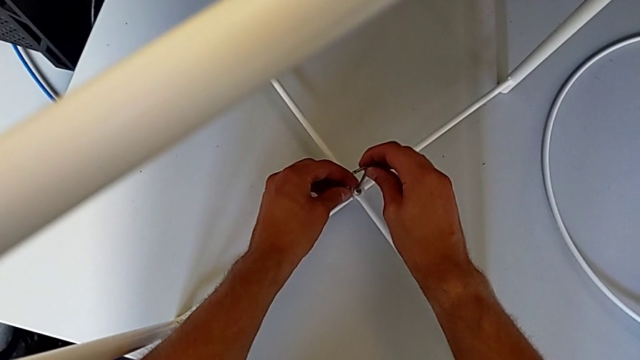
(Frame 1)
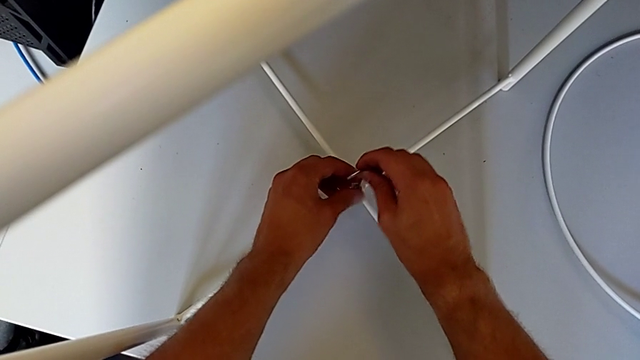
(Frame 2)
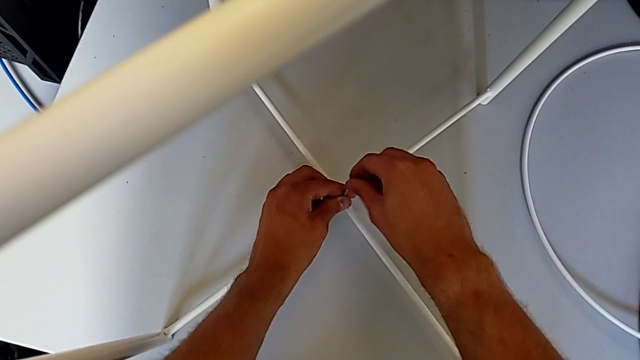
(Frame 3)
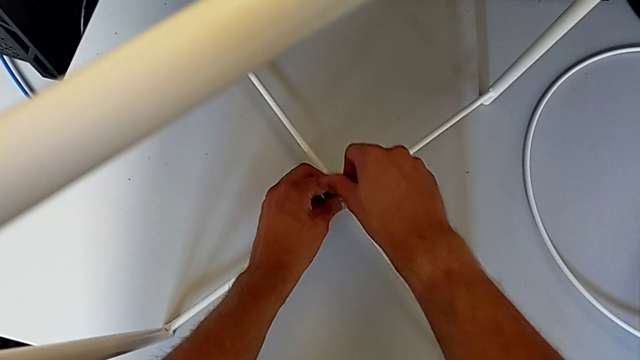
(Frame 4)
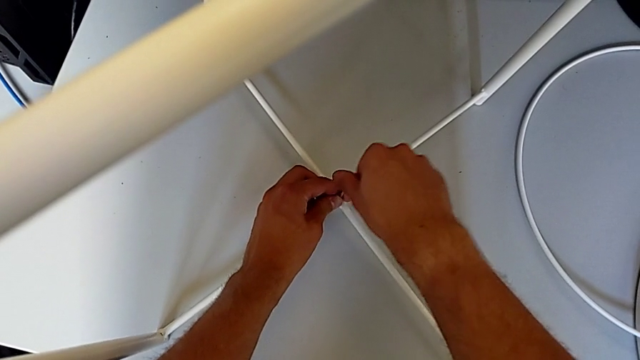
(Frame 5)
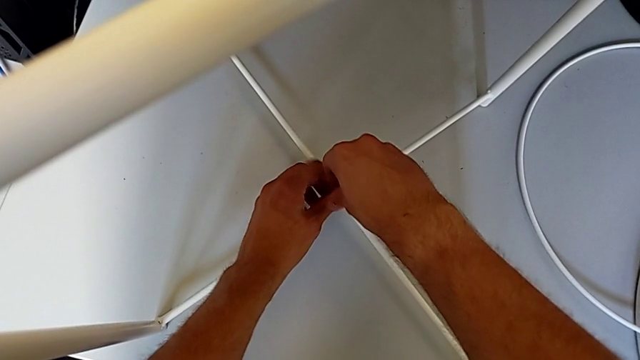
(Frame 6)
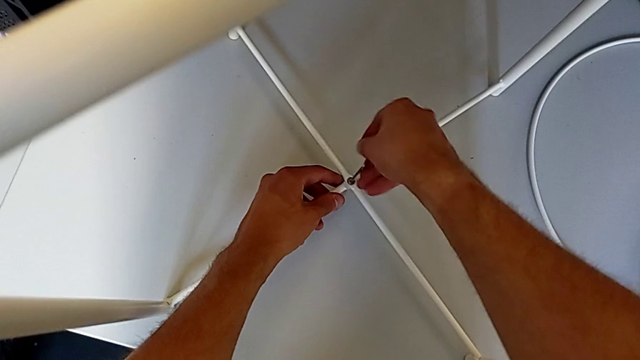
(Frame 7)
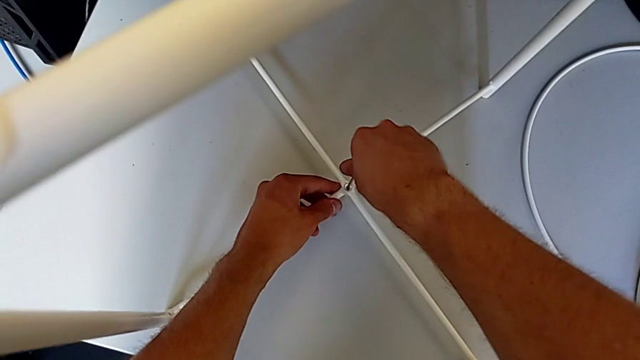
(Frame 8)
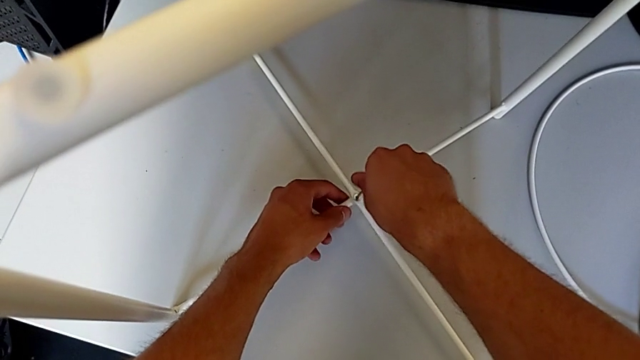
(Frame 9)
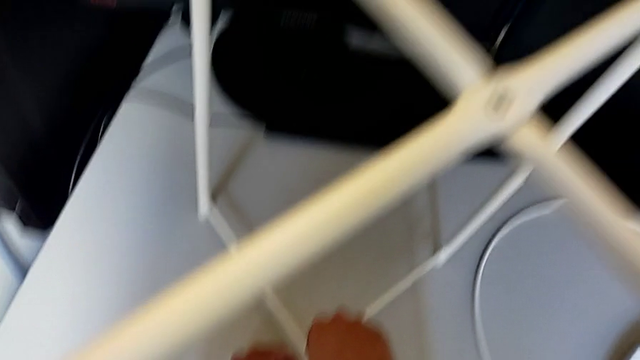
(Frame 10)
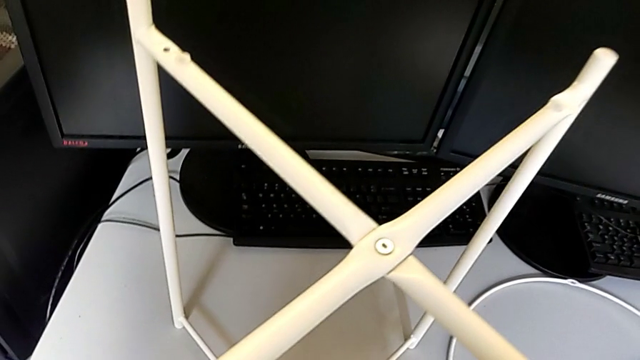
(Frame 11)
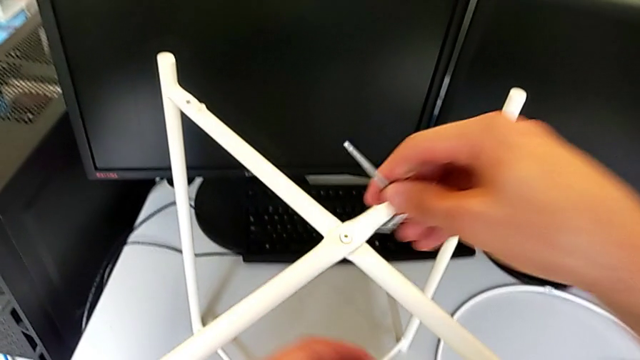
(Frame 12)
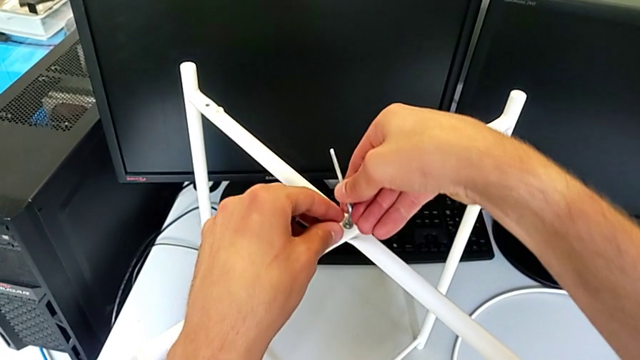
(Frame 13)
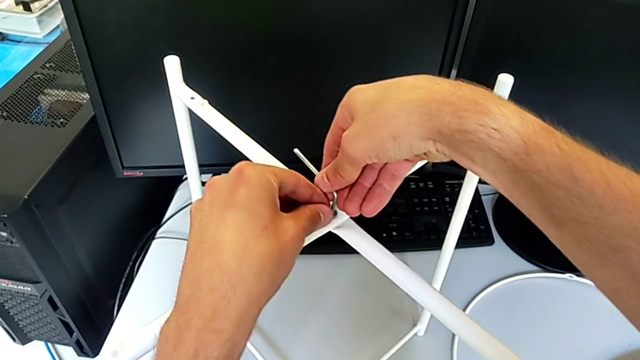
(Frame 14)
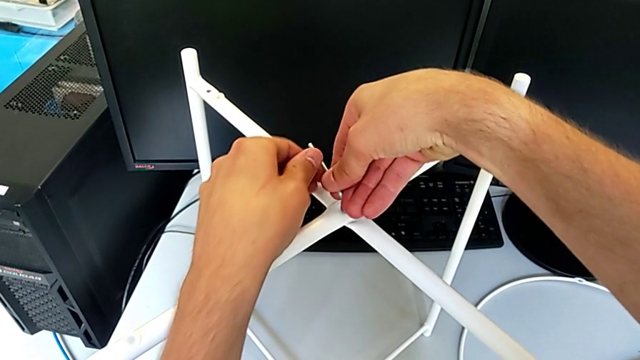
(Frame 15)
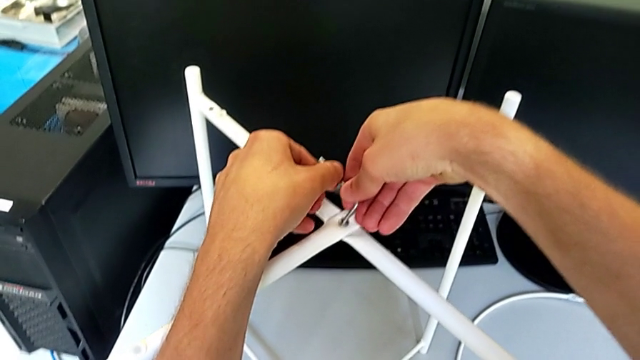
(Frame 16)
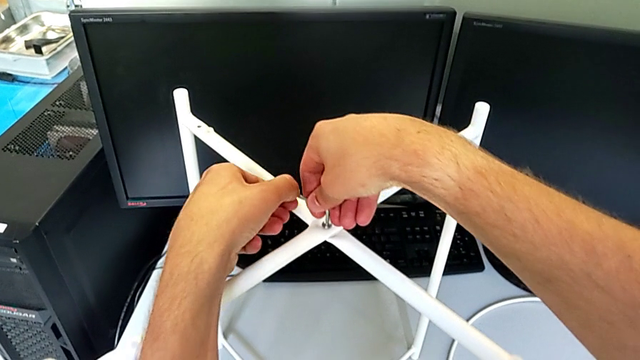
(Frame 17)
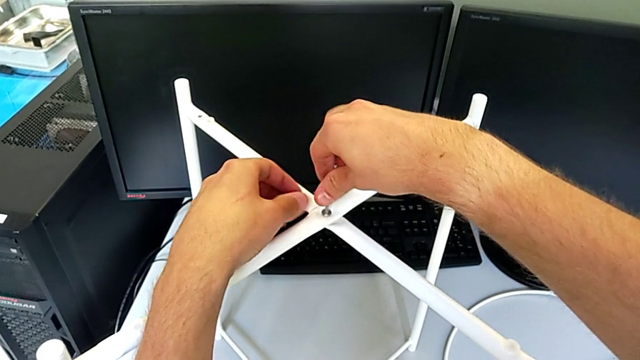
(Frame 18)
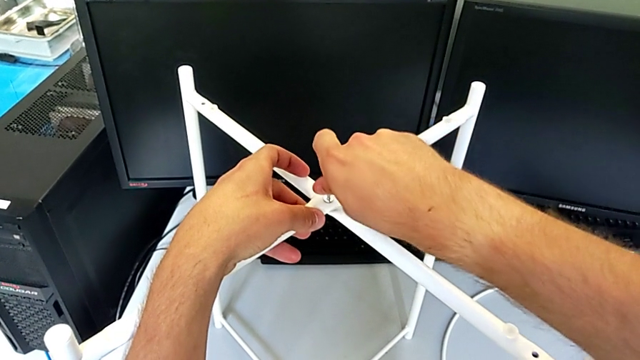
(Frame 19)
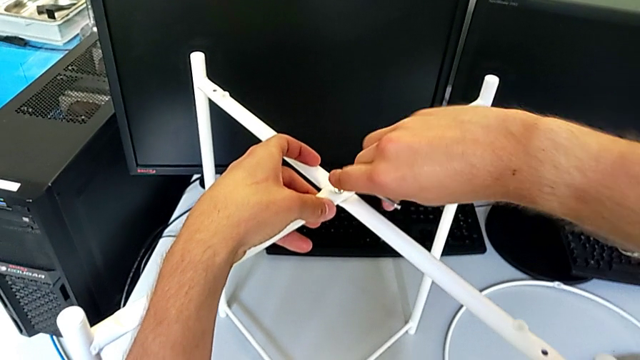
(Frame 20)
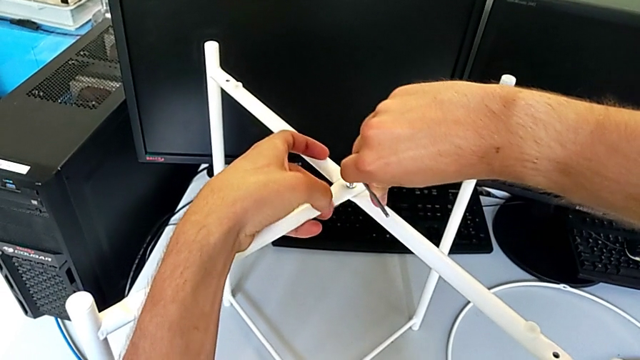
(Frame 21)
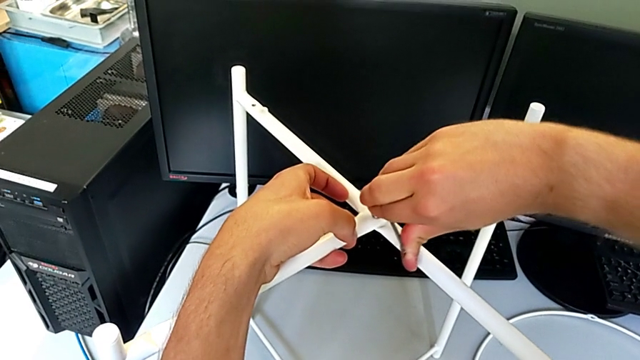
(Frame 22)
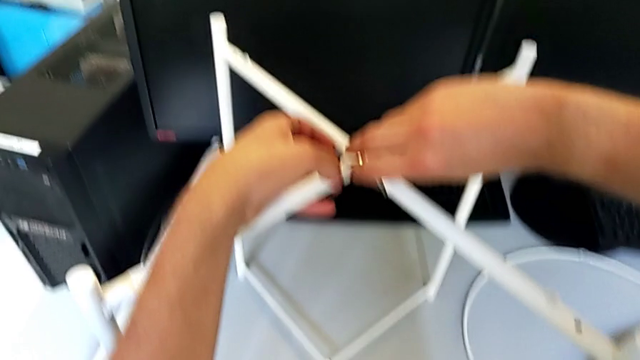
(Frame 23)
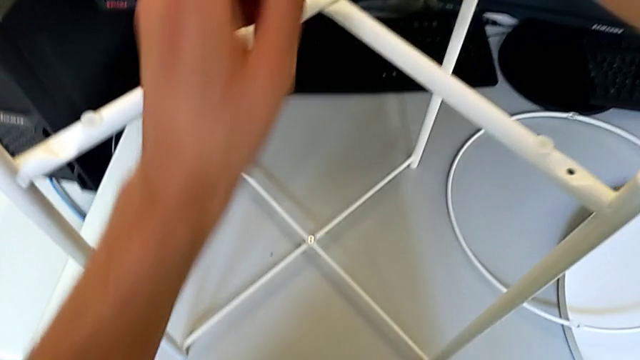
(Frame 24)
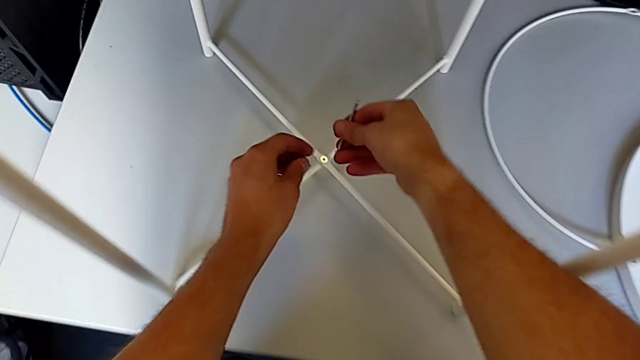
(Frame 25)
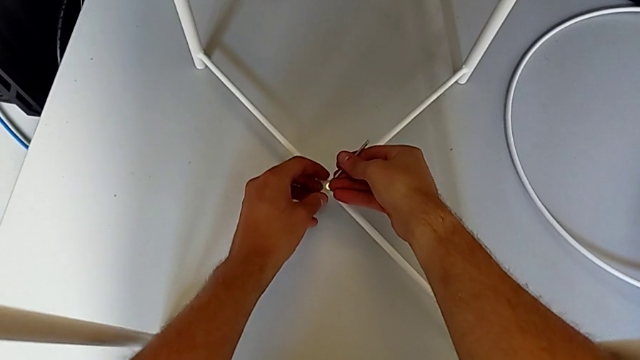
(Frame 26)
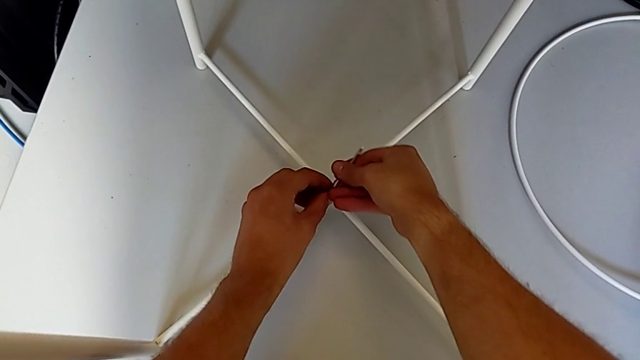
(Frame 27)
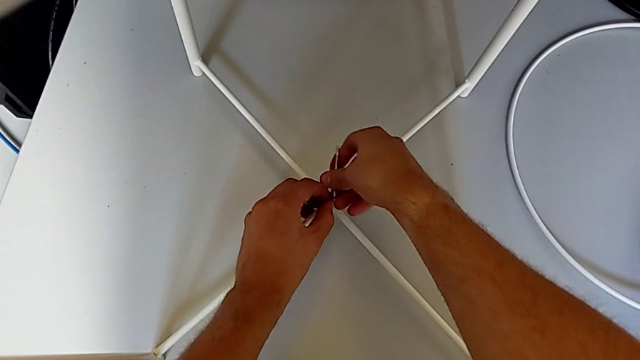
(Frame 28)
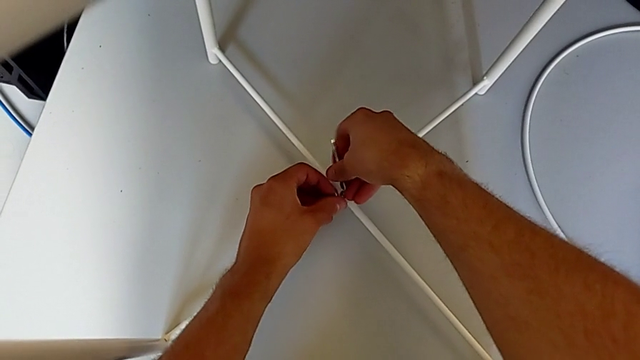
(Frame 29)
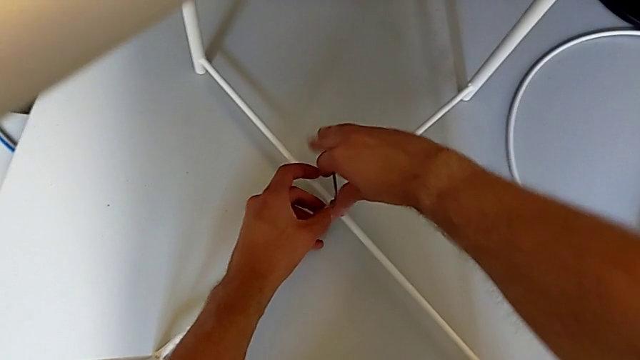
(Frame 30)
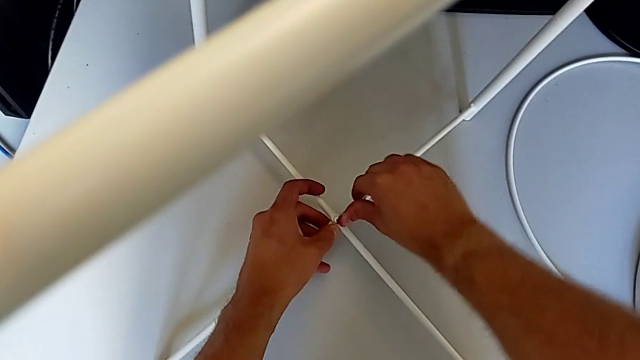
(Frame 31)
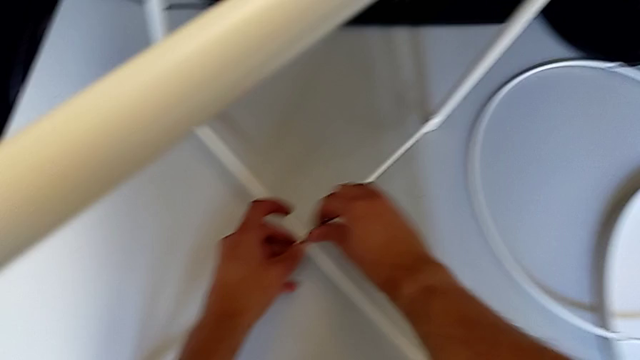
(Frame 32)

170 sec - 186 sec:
The camera wearer is assembling the bottom screw. They screw the hex socket head, withdraw the Allen wrench, insert it, screw the hex socket head, withdraw the Allen wrench, insert it, screw the hex socket head and withdraw the Allen wrench.

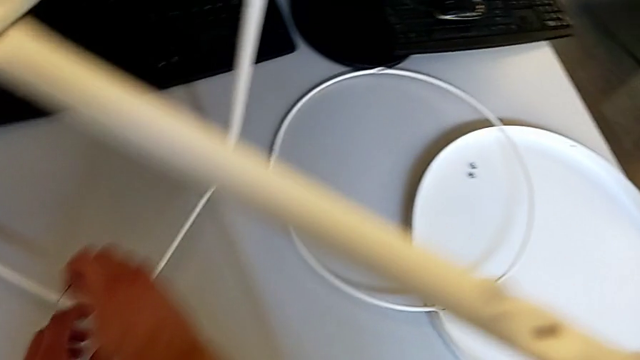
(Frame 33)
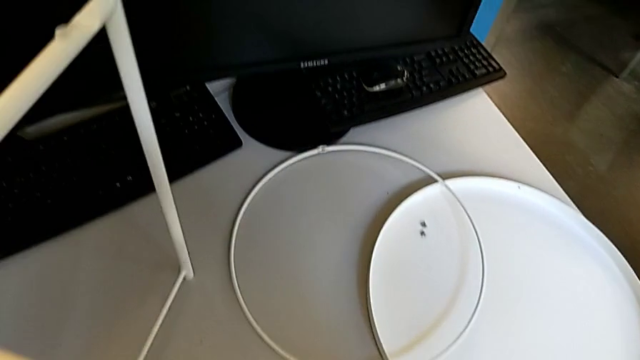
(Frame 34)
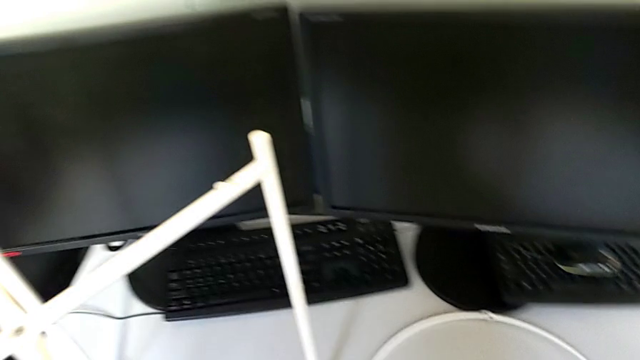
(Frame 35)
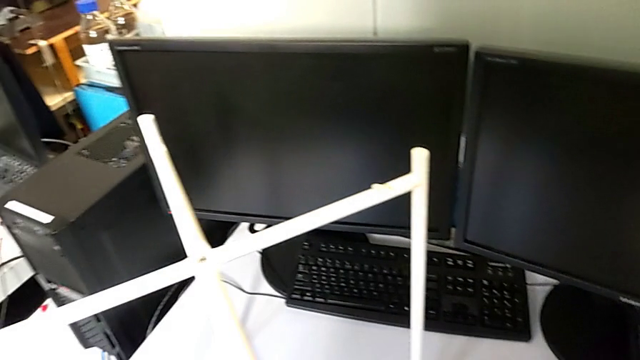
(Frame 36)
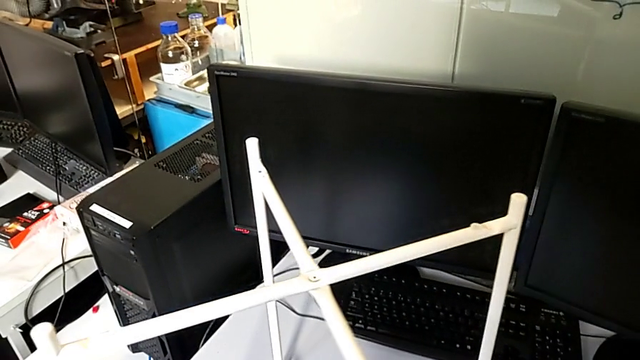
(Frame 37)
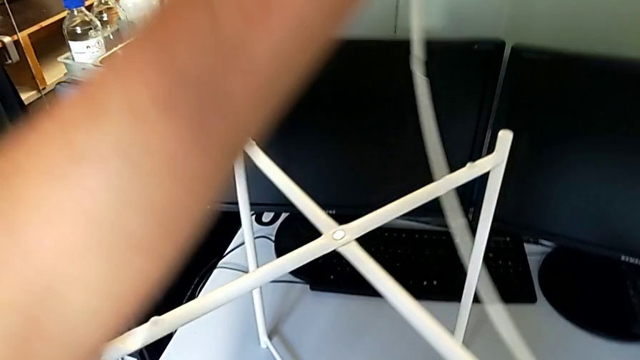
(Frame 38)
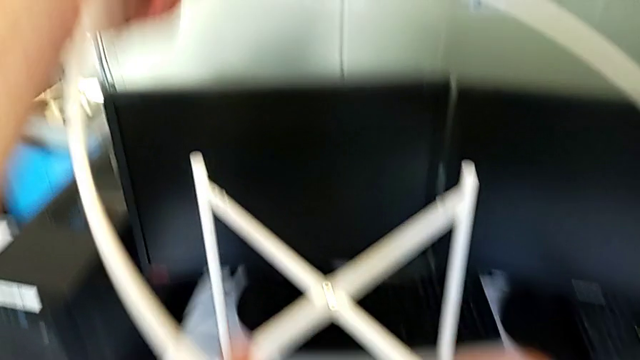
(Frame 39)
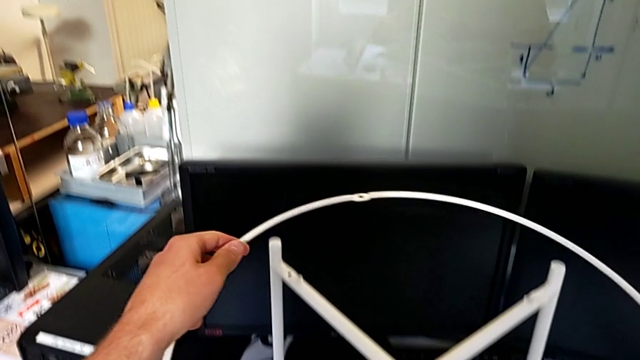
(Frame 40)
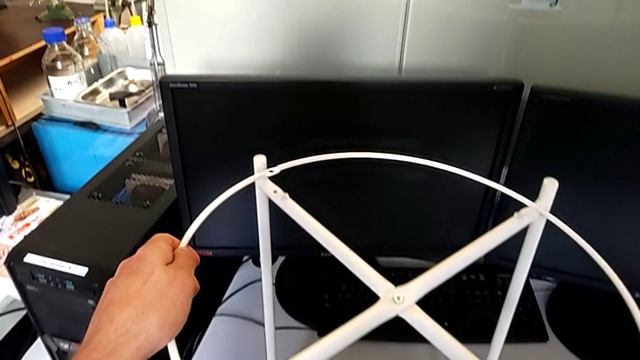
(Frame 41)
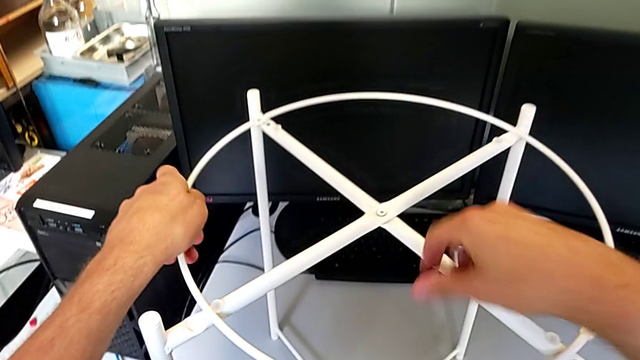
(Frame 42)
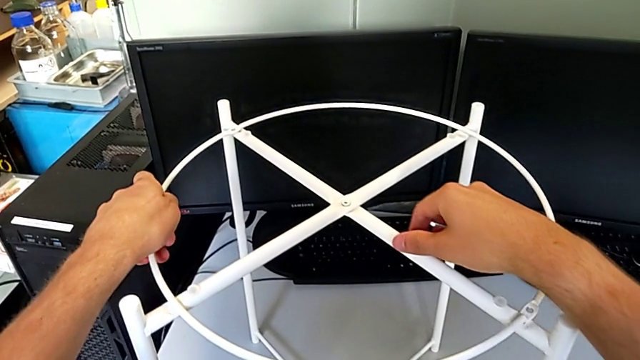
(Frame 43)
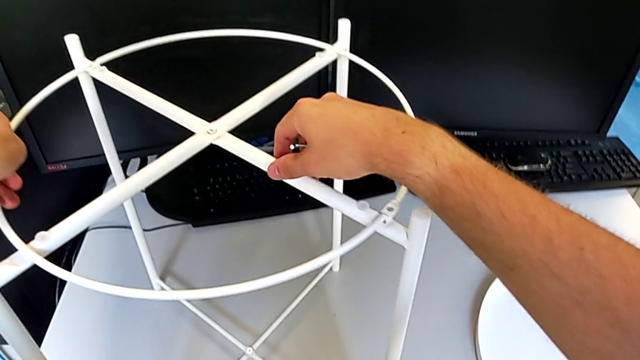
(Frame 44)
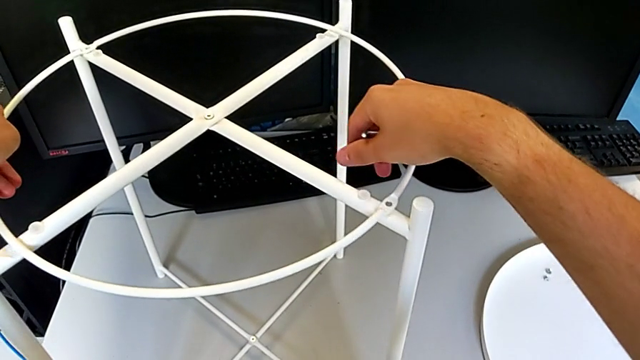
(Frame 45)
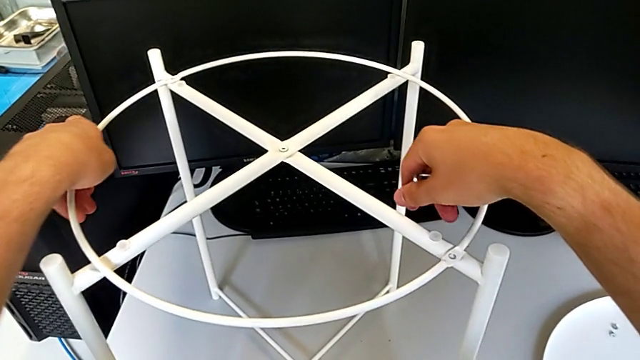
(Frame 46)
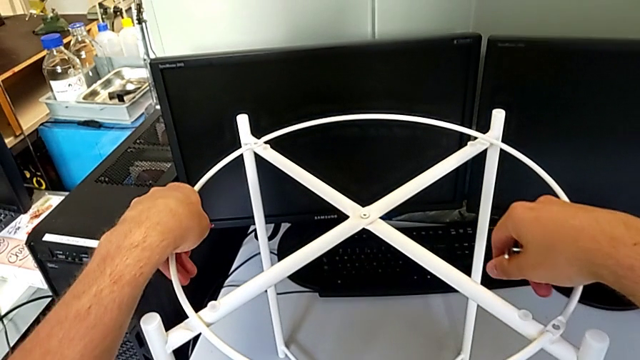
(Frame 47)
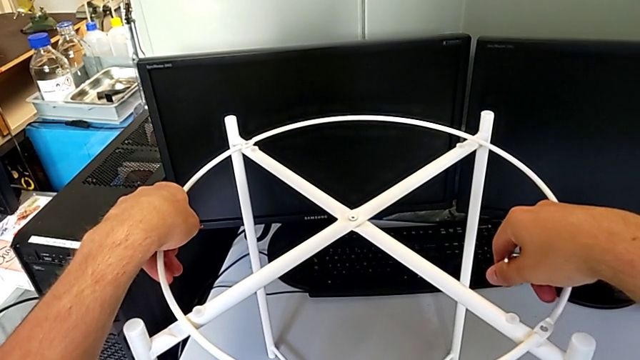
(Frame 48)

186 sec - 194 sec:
The camera wearer is assembling the circle. They lift the circle and align it.
